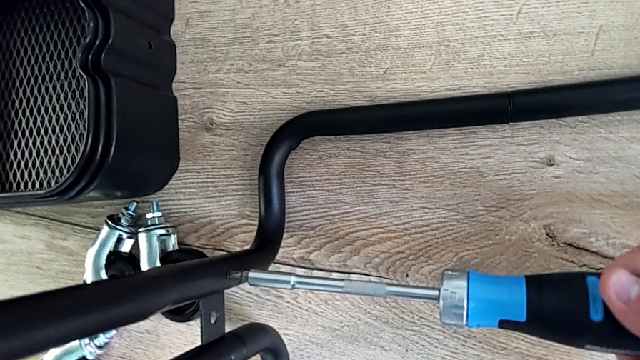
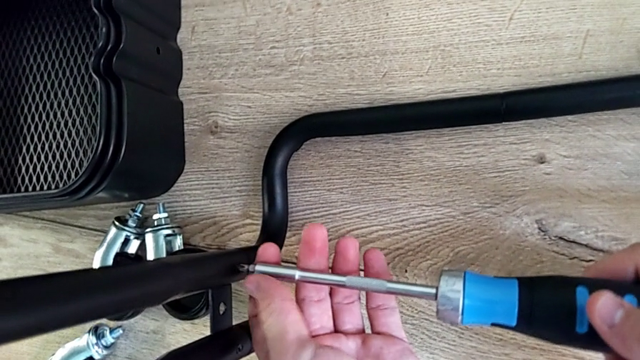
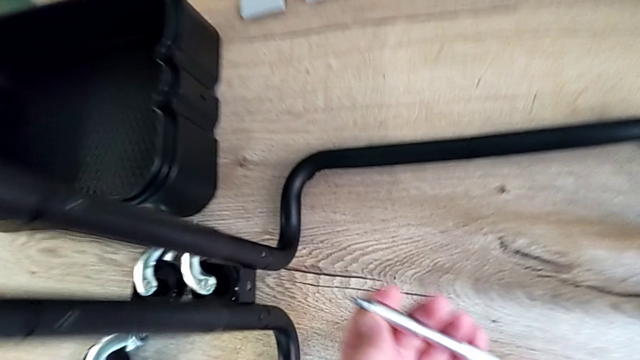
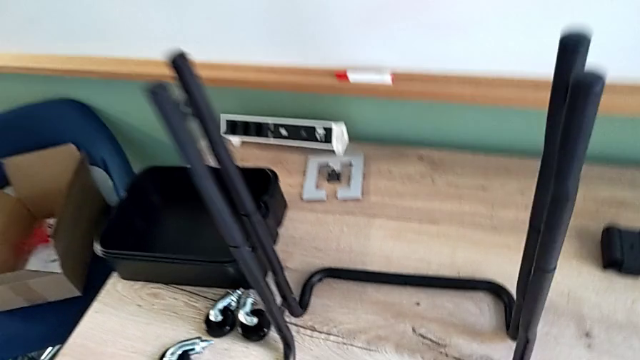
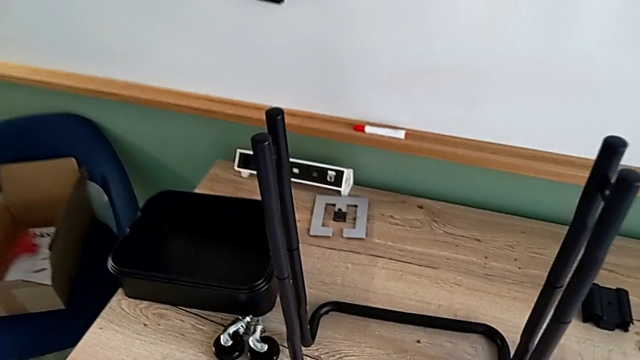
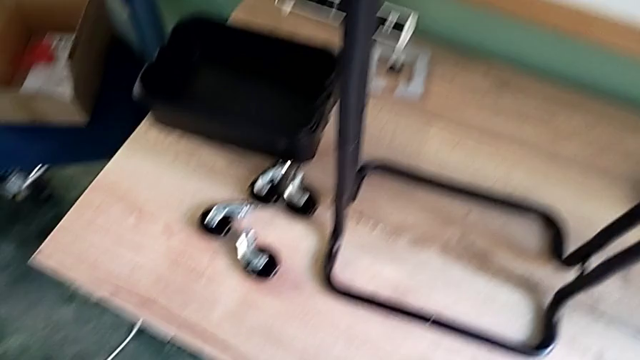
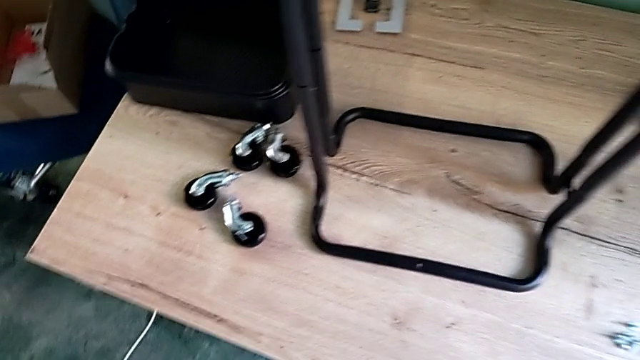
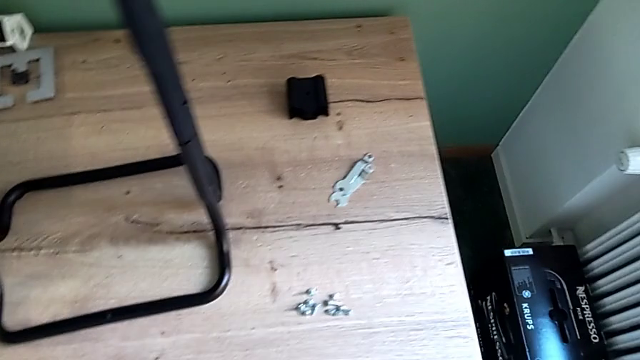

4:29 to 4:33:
The camera wearer is screwing the left bar into the base of the rolling cart. They screw the screw and inspect the grid tray.

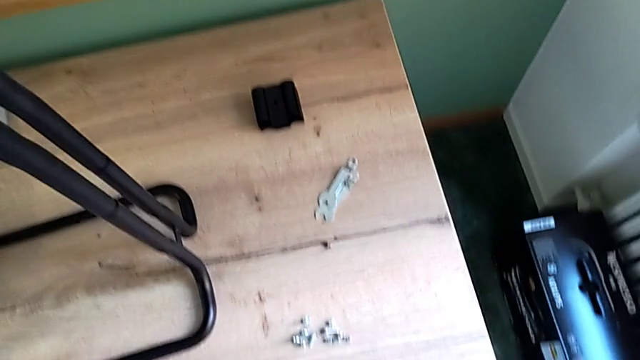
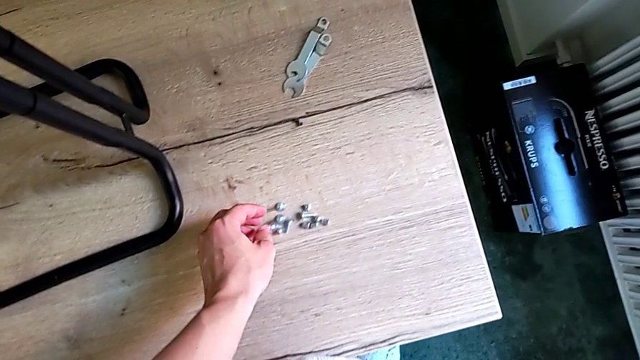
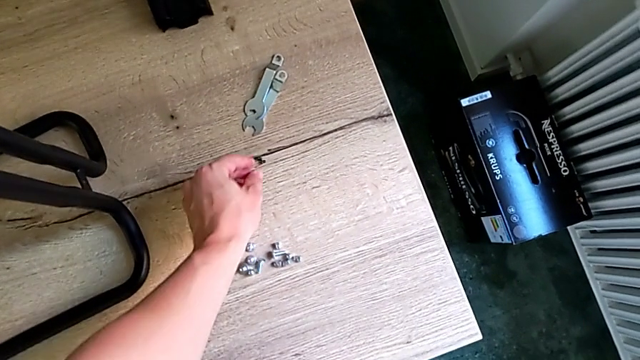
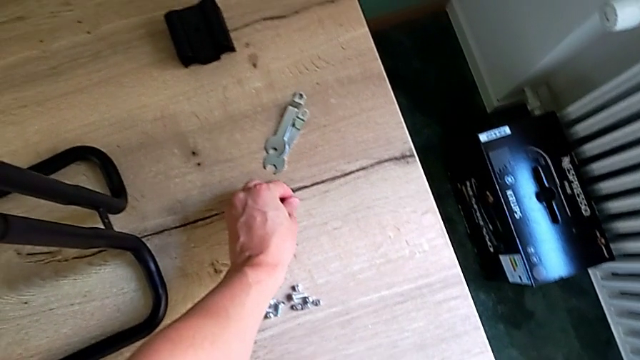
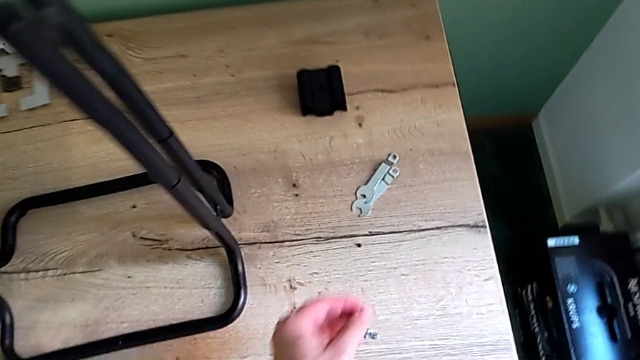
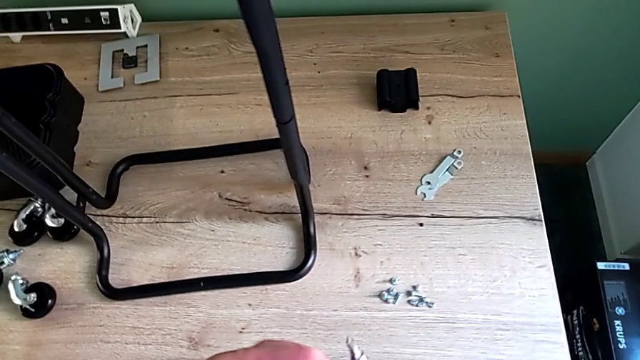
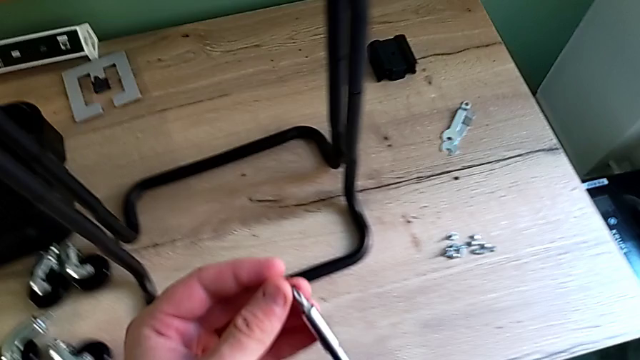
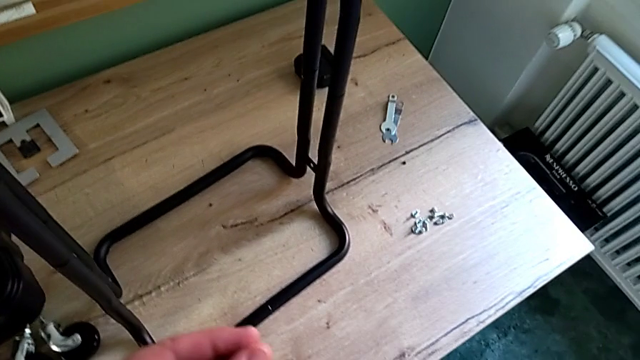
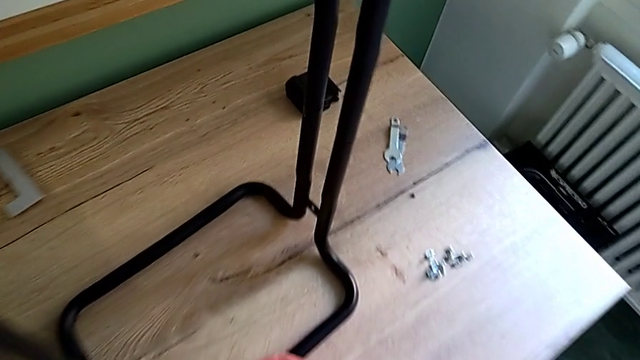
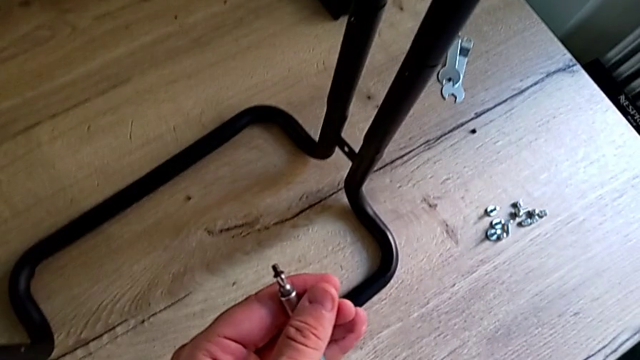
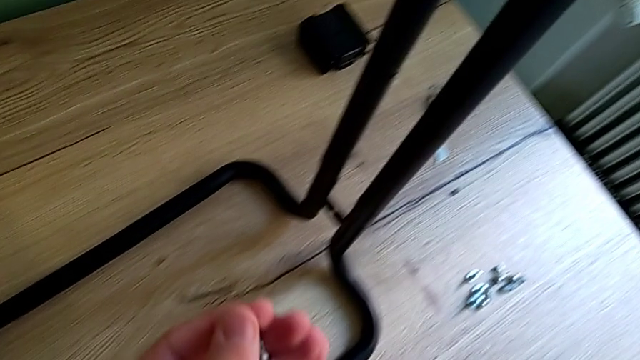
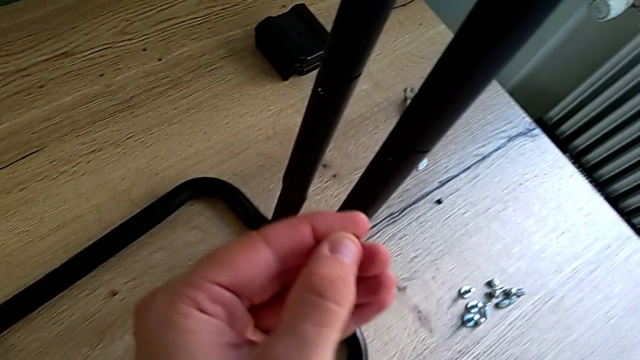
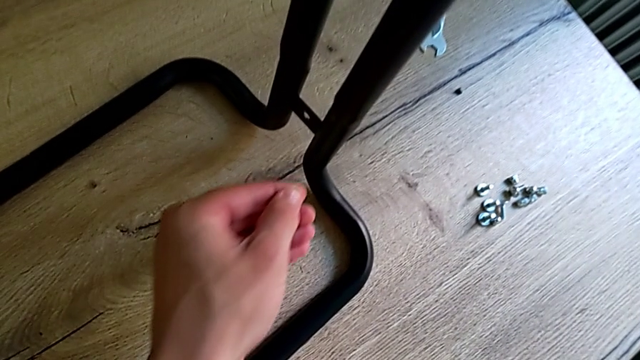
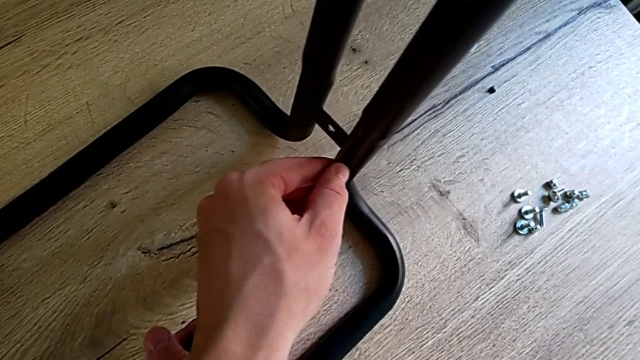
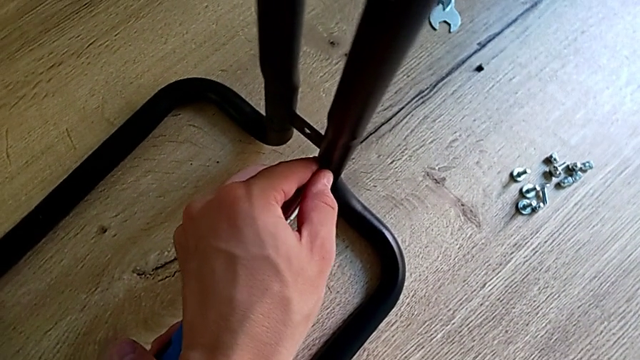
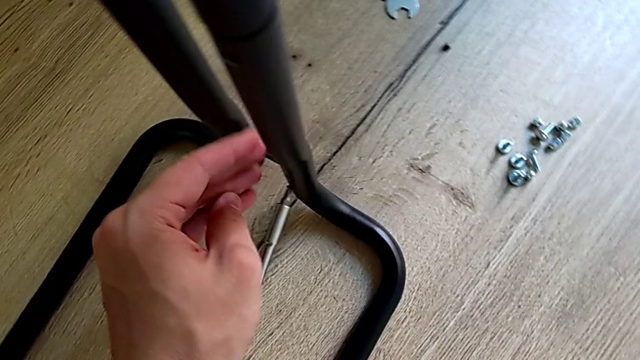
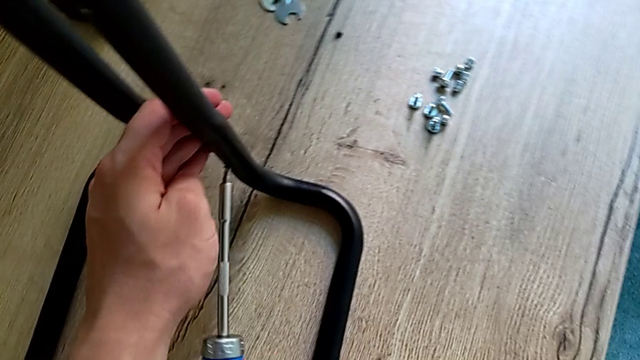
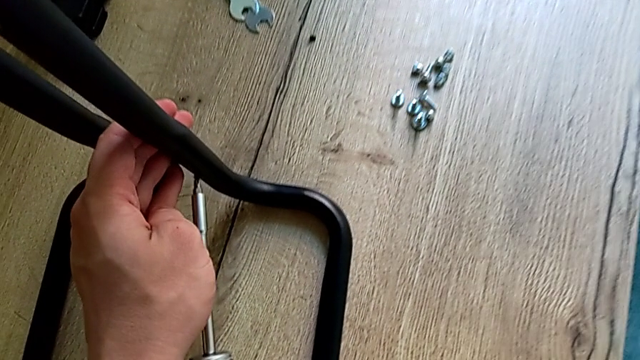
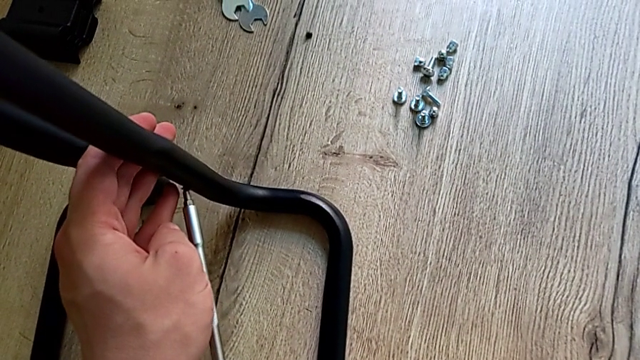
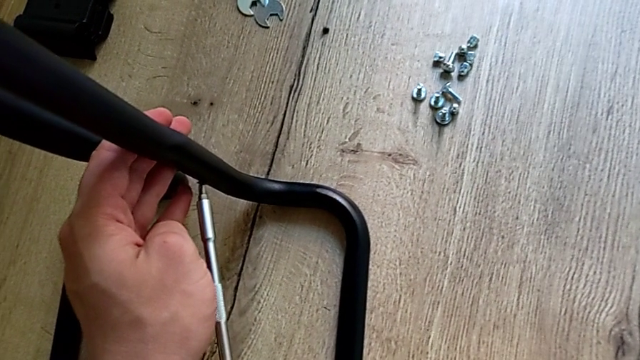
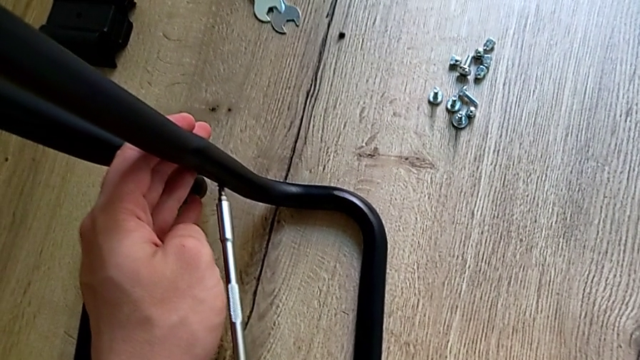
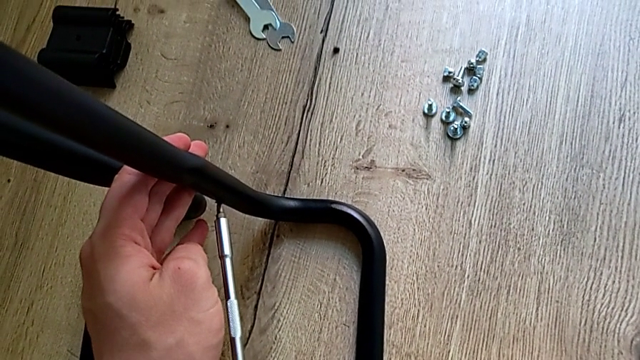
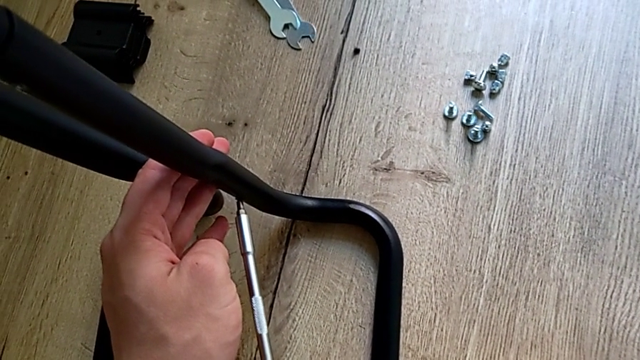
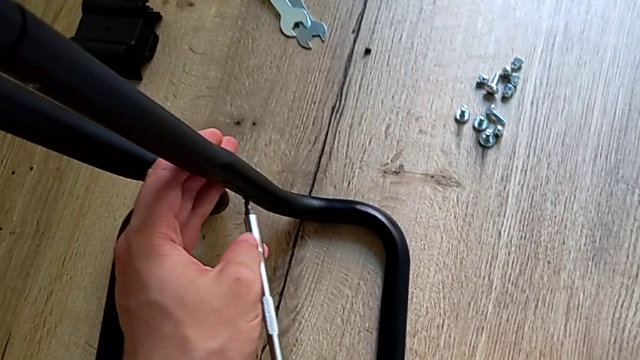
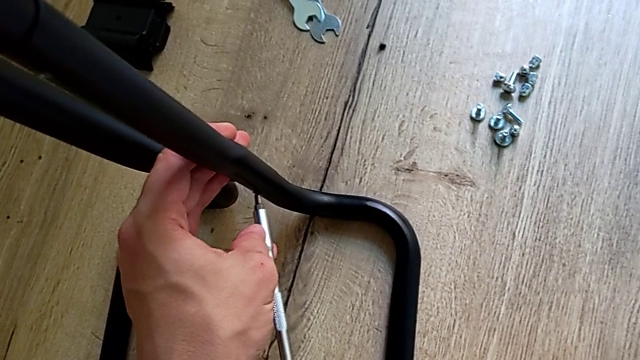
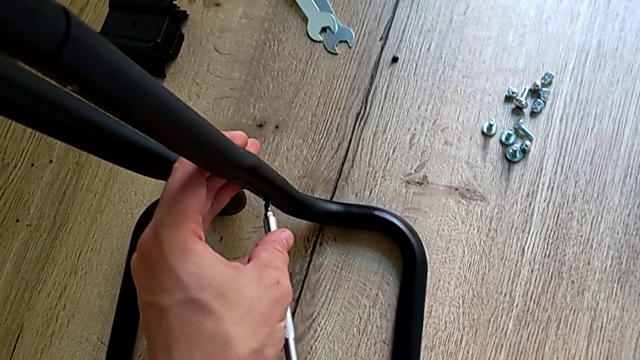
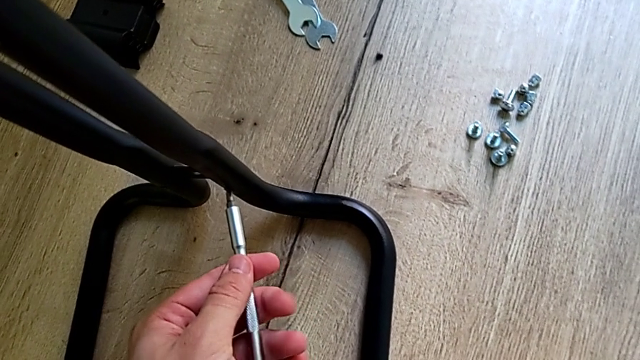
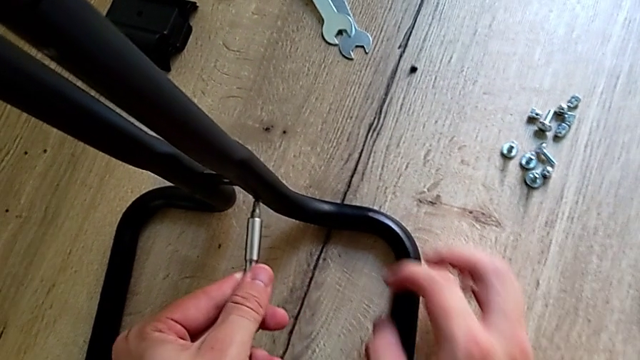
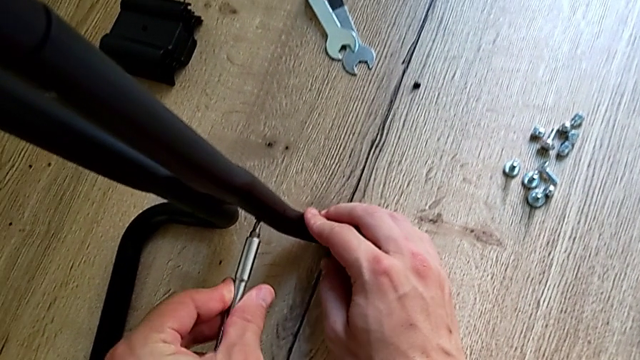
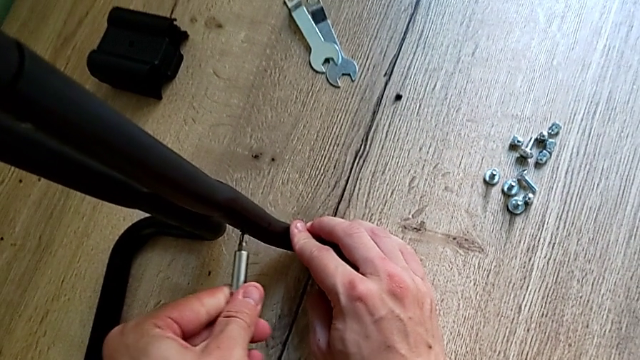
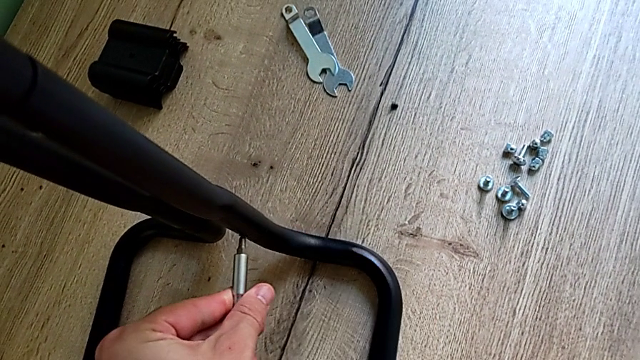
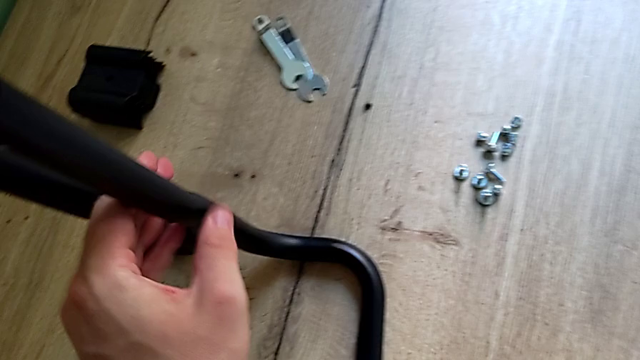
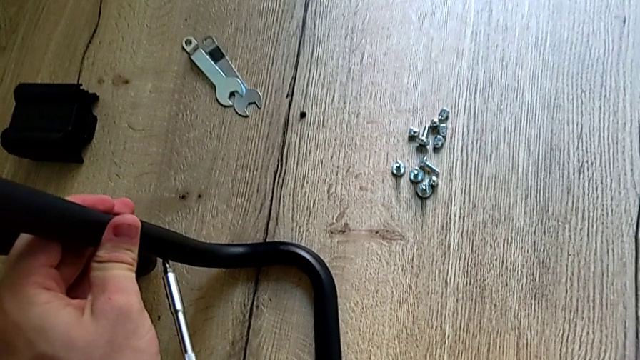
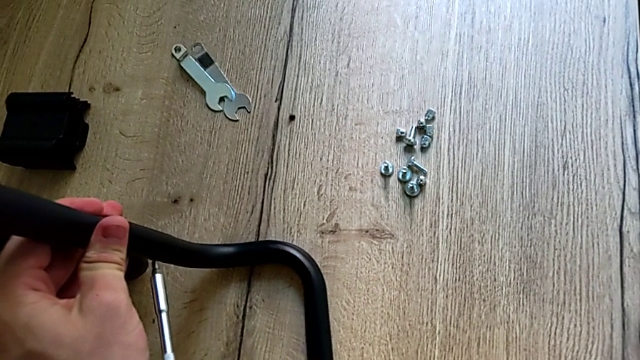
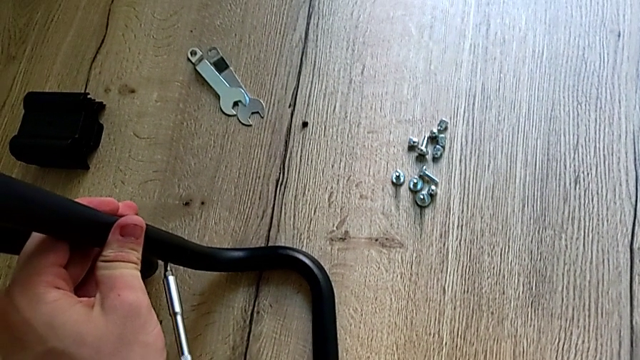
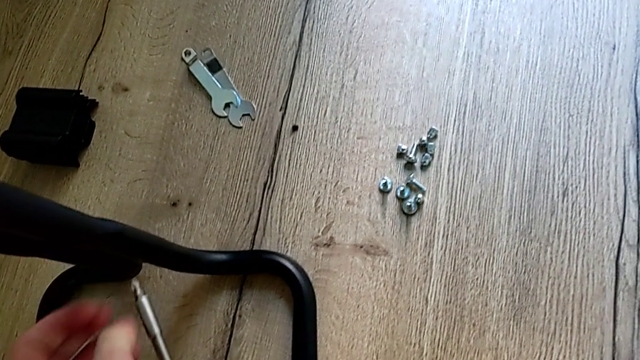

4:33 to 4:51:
The camera wearer is screwing the right bar into the base frame. They grab the screw and screw it.
